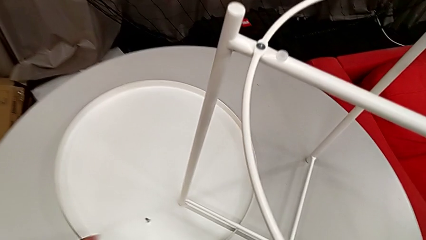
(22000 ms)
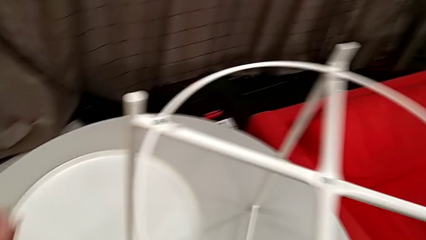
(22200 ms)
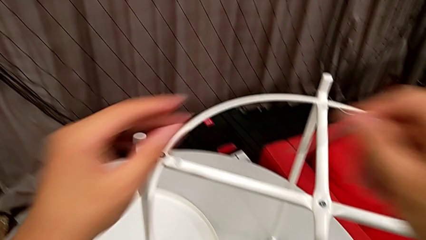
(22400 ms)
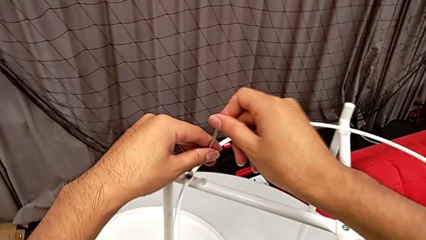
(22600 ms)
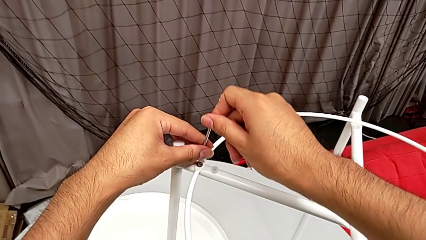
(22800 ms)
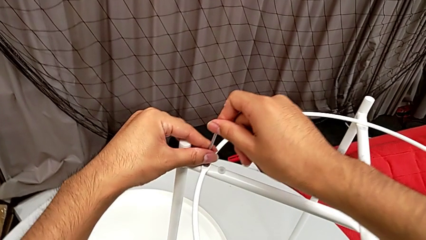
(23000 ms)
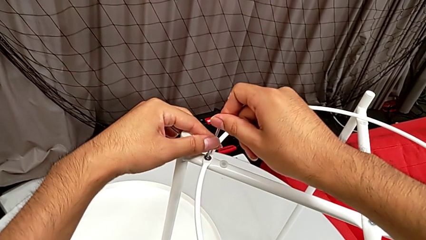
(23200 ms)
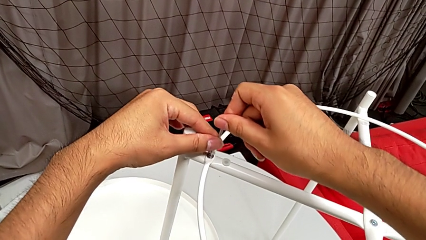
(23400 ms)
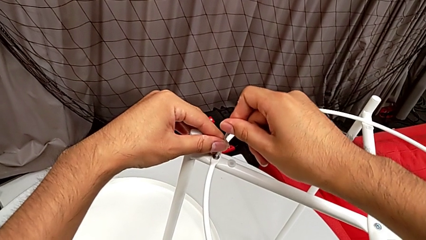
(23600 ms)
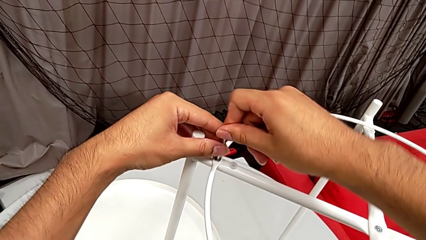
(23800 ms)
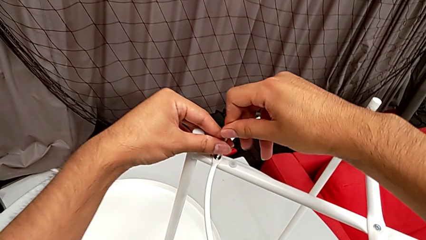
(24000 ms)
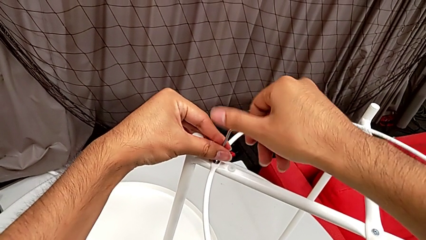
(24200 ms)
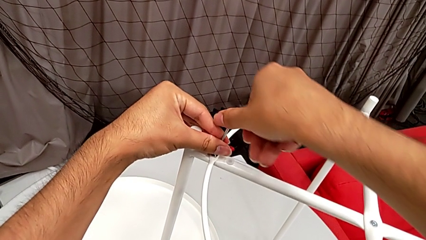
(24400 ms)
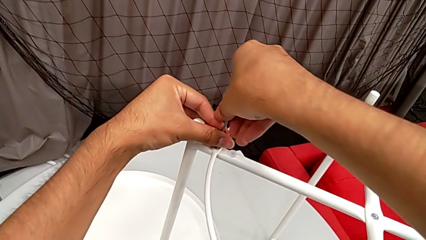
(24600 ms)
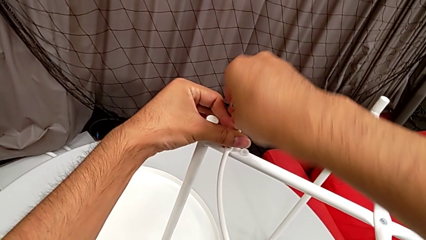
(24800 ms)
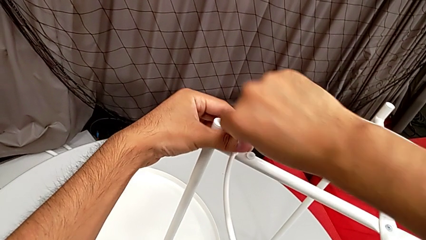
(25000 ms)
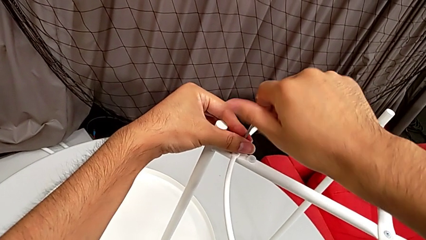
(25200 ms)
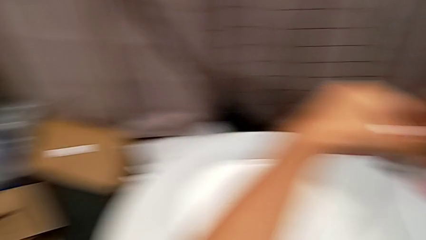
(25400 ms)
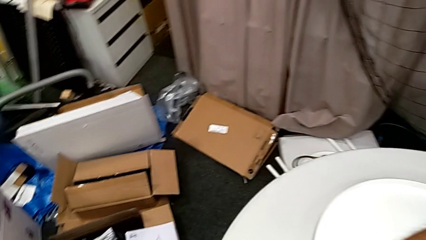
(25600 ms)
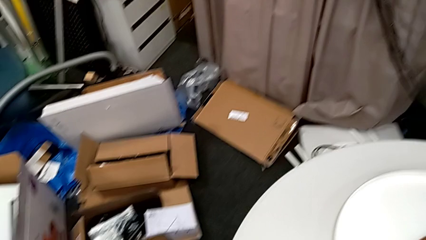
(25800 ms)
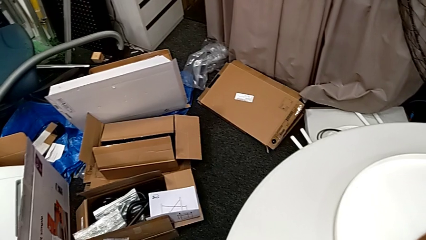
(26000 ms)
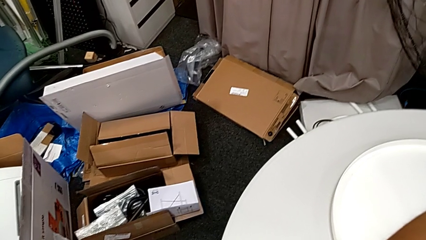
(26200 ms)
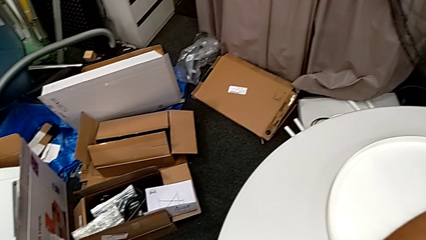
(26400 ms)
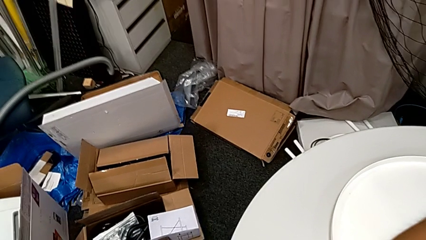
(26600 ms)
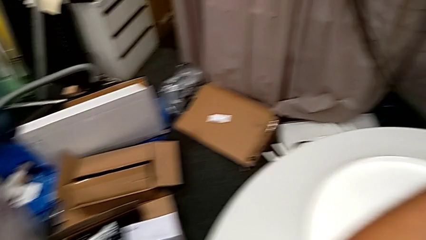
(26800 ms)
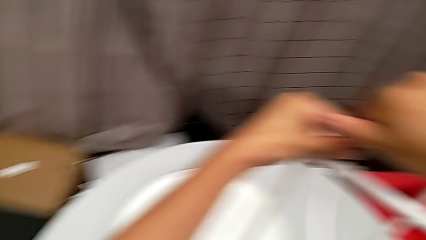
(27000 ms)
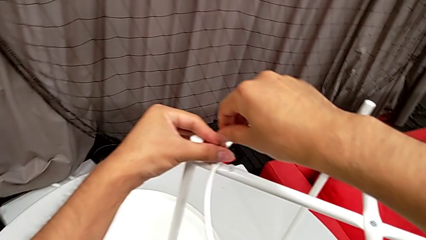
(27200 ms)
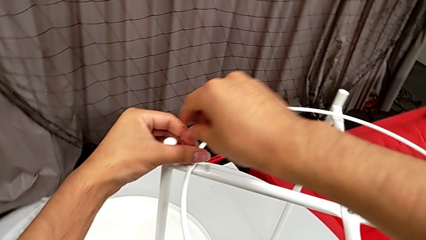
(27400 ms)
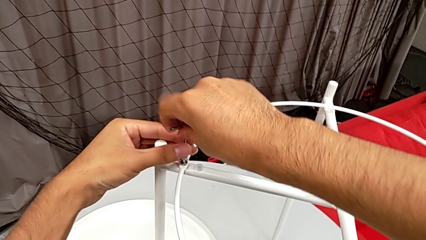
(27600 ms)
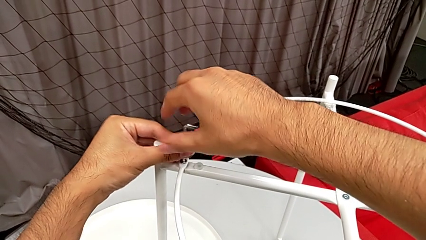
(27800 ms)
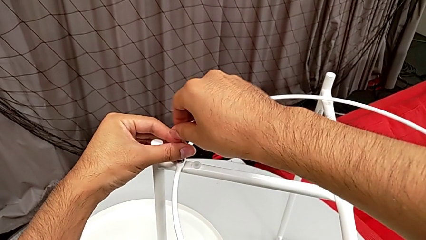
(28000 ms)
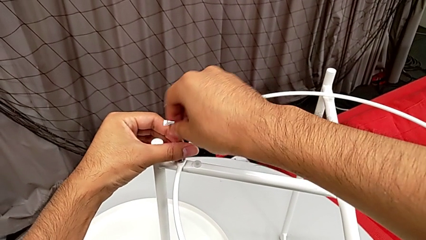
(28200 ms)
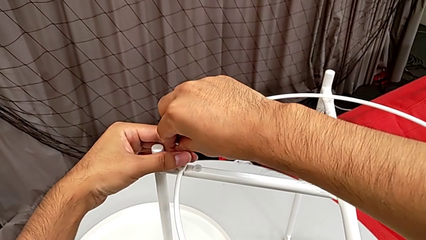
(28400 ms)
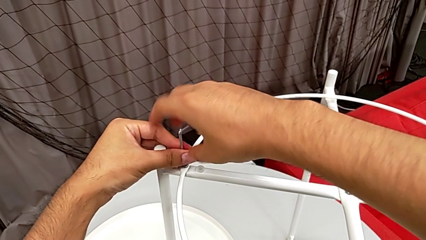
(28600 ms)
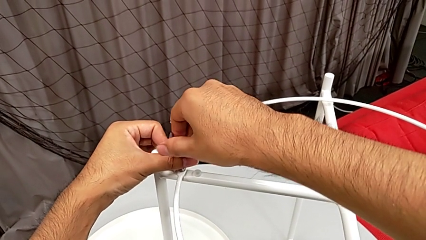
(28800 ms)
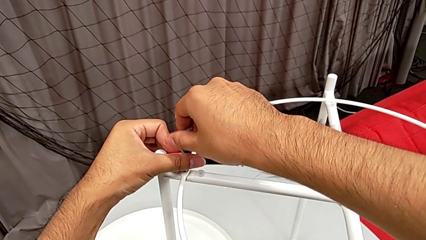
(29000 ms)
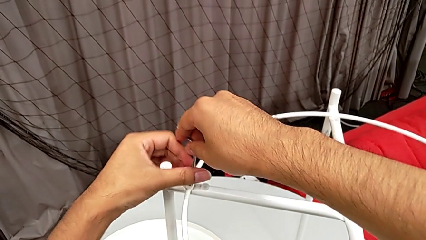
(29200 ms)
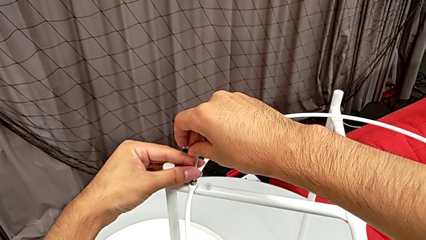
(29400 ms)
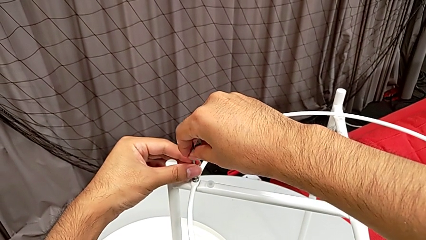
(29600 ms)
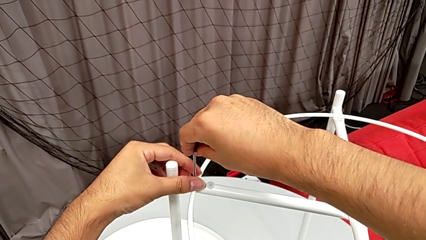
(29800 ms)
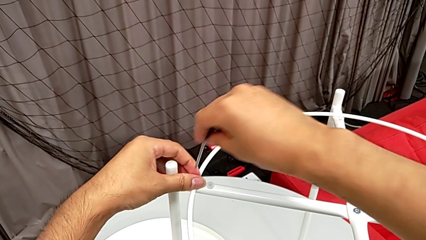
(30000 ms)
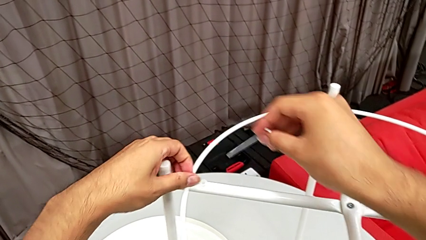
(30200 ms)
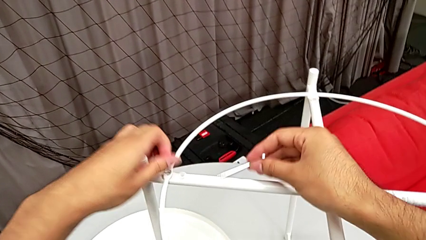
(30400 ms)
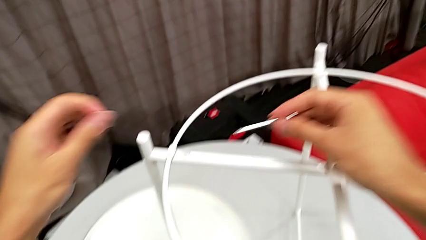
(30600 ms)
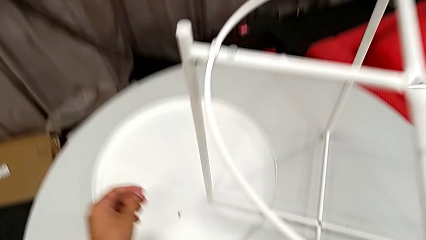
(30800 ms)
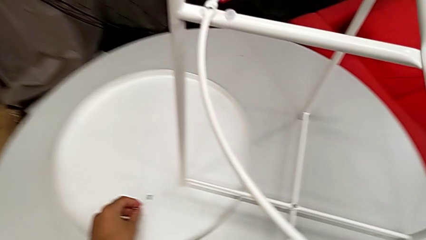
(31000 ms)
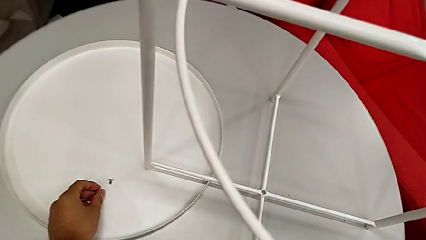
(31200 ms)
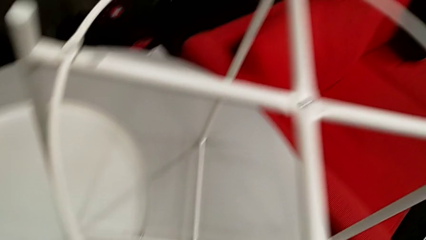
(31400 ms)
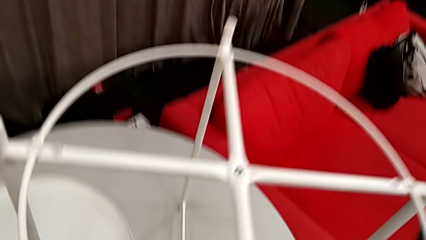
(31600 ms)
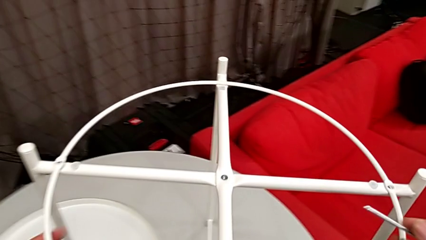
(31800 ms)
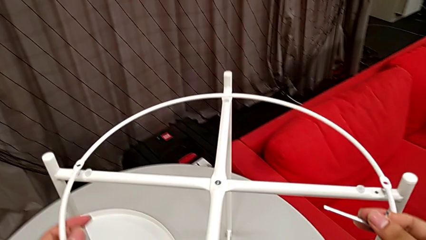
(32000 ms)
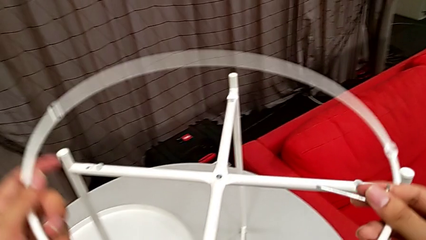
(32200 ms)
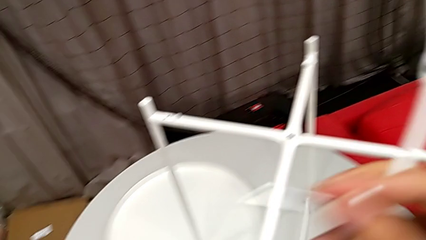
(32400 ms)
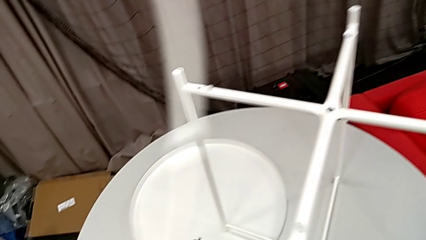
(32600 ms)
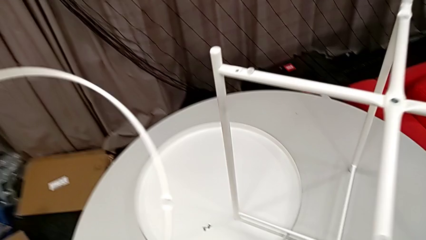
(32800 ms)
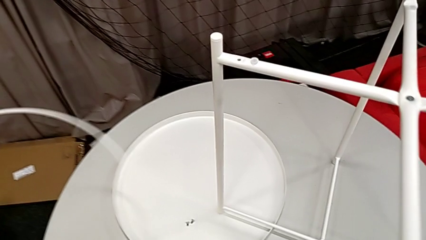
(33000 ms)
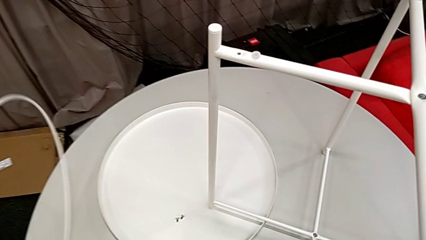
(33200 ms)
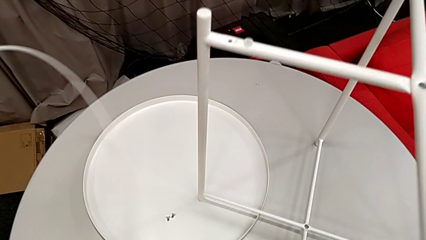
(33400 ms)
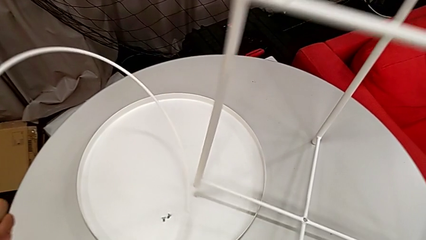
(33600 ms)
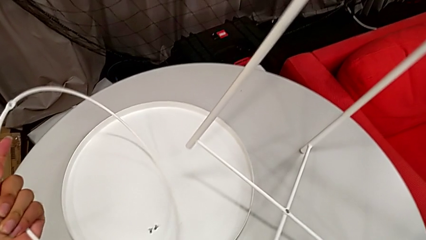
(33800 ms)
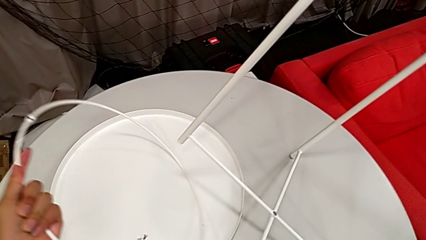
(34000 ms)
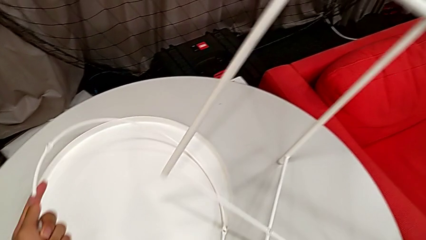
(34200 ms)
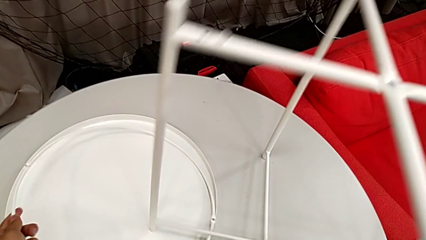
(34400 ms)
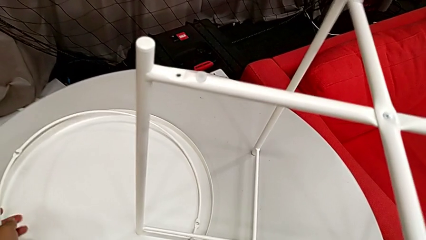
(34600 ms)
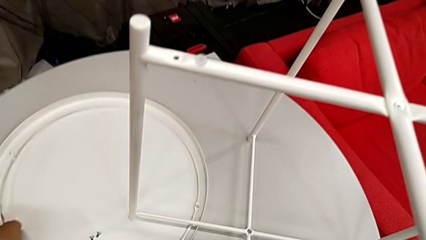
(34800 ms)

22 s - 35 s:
The camera wearer is disassembling the circle of the table. They insert the Allen wrench and unscrew the hex socket head. They withdraw the Allen wrench with the right hand, disassemble the hex socket head with the left hand and place it. They grab the circle, disassemble it and lift it. They place the circle with the left hand, lift the tray table with the right hand and place it with the right hand.

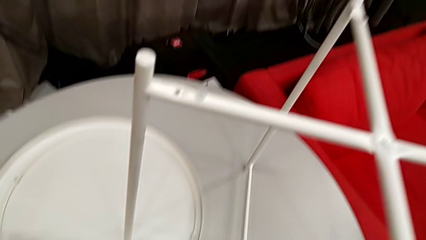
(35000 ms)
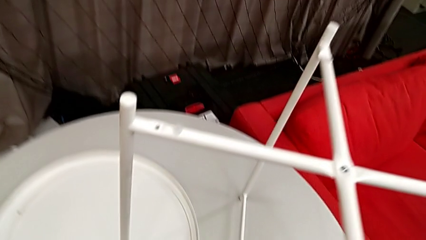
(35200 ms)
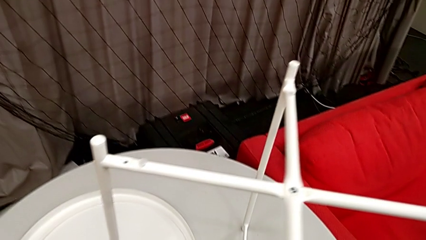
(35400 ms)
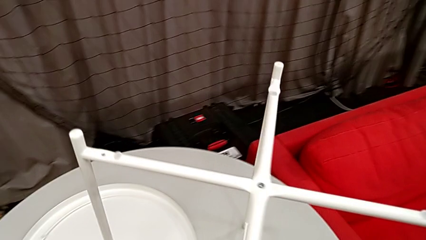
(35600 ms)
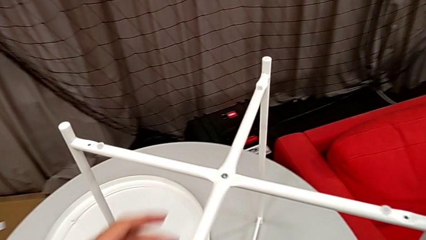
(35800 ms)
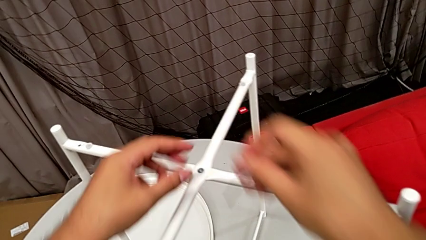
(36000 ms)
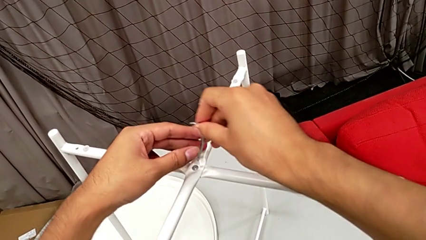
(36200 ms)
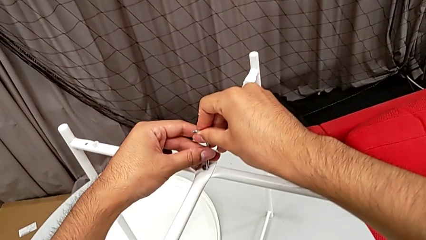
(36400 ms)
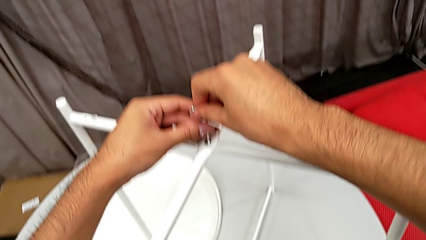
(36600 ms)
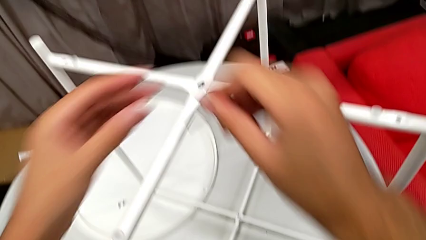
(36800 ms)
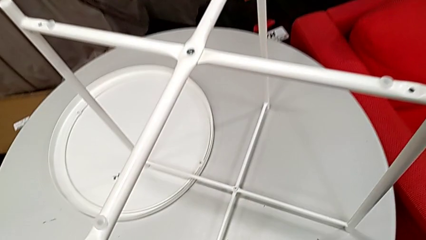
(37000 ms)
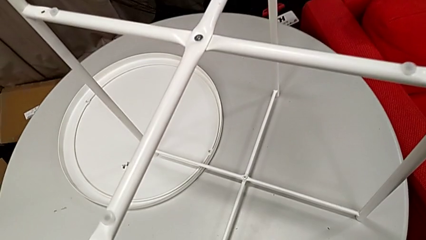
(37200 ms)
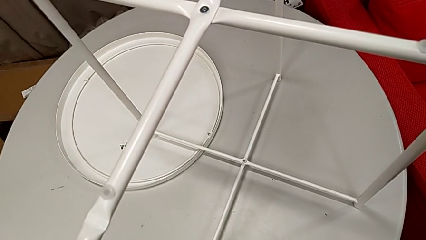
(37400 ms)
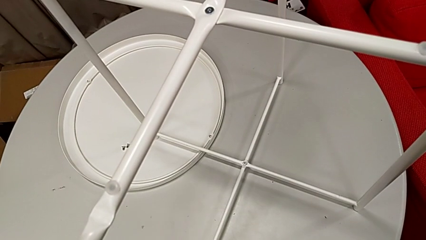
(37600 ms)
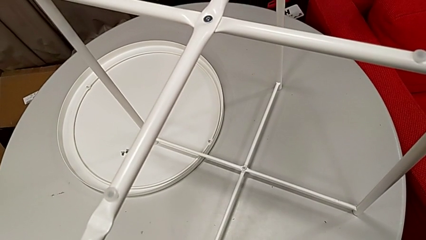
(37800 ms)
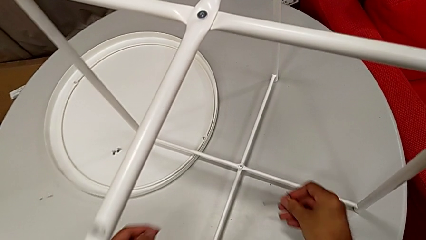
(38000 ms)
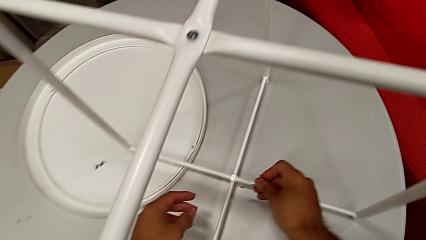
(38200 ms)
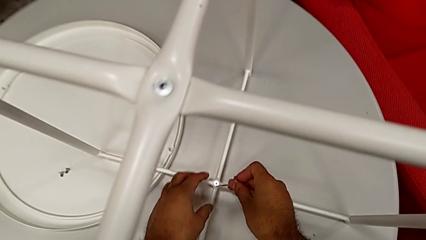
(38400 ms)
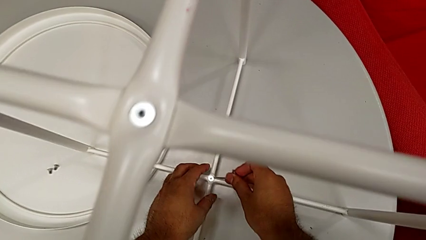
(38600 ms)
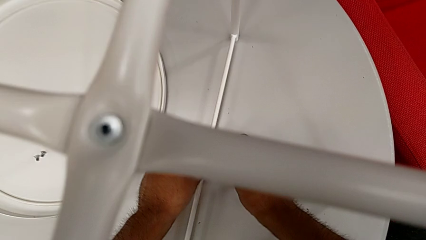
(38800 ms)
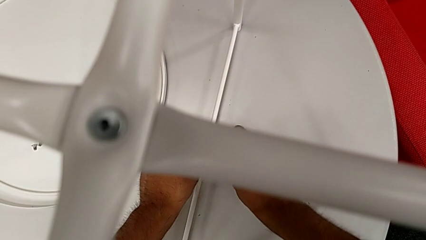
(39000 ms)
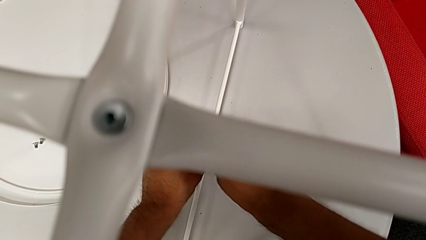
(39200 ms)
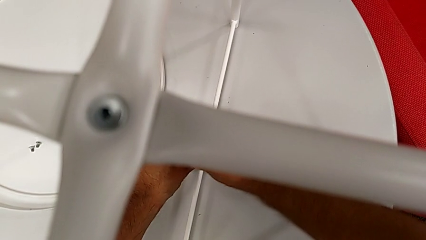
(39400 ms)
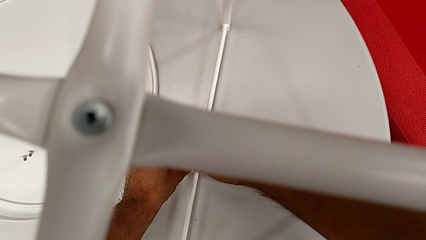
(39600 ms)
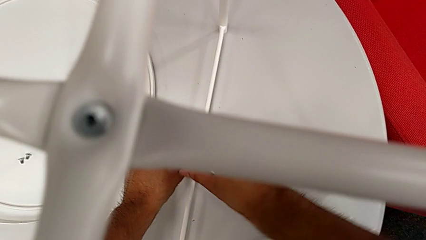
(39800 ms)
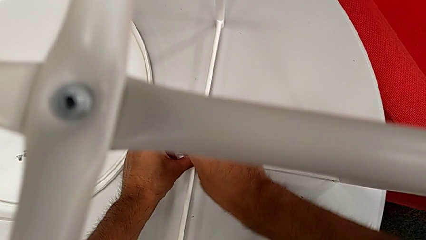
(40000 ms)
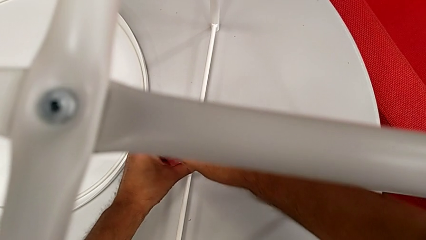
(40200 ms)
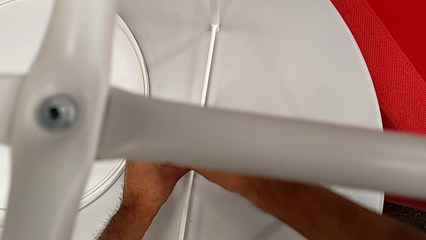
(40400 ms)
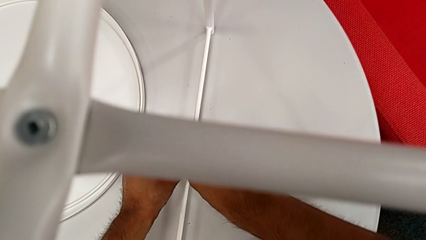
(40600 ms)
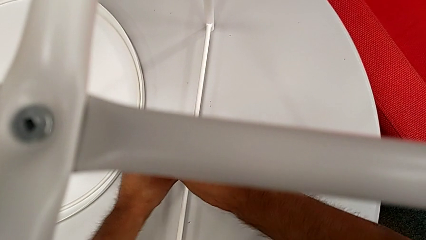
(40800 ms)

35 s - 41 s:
The camera wearer is disassembling the legs of the table. They approach the hex socket head, insert the Allen wrench and begin to unscrew the hex socket head.
